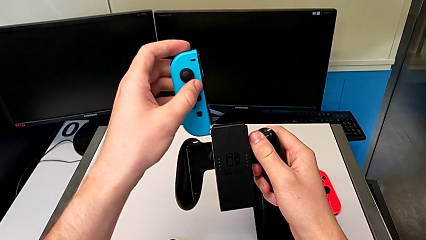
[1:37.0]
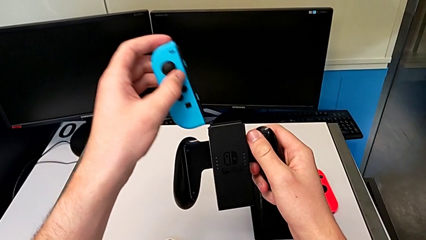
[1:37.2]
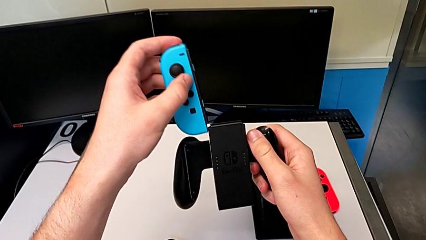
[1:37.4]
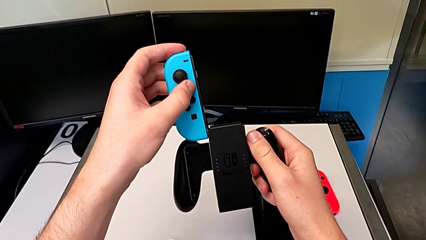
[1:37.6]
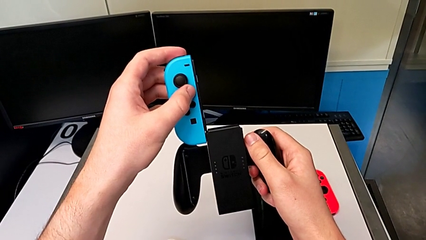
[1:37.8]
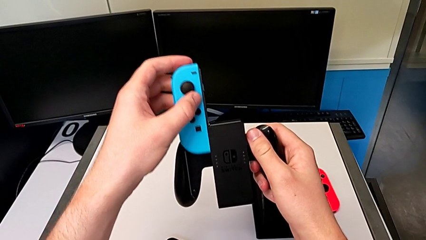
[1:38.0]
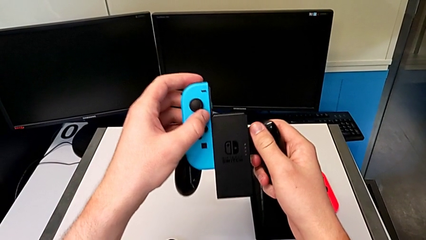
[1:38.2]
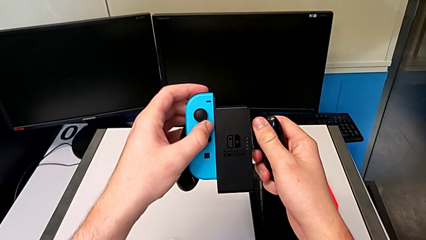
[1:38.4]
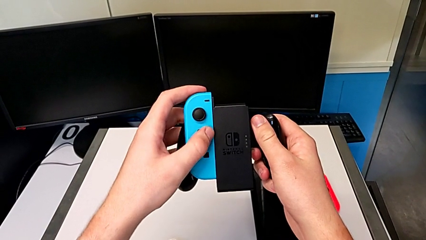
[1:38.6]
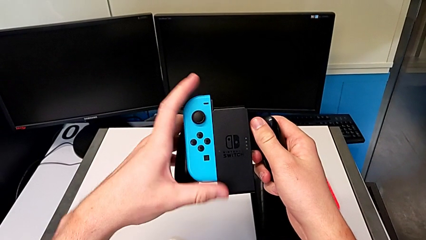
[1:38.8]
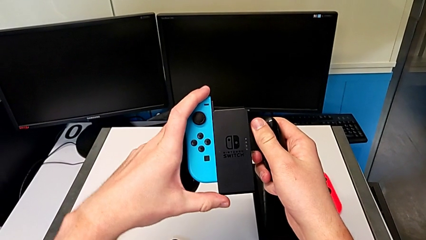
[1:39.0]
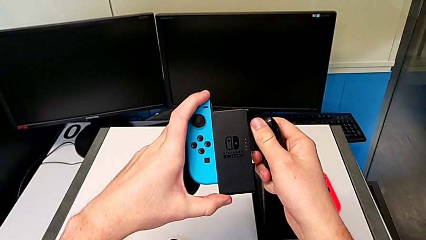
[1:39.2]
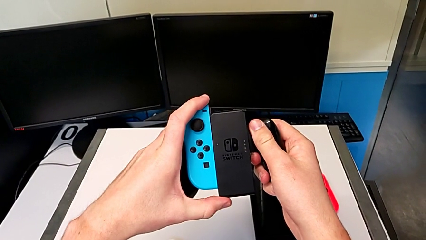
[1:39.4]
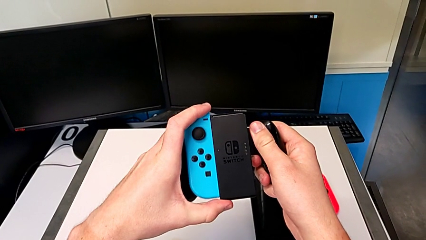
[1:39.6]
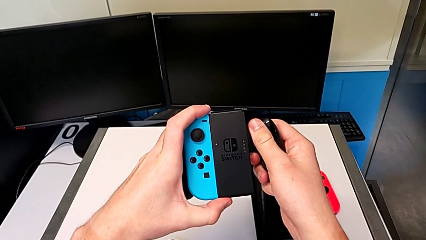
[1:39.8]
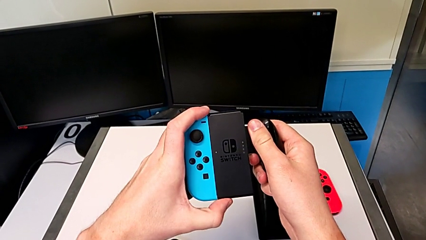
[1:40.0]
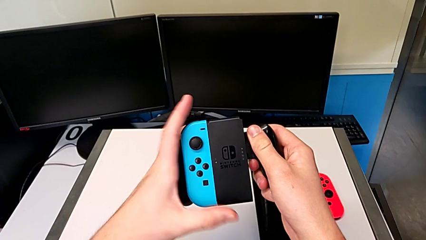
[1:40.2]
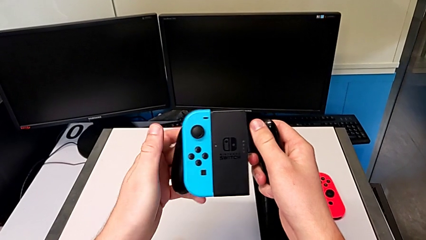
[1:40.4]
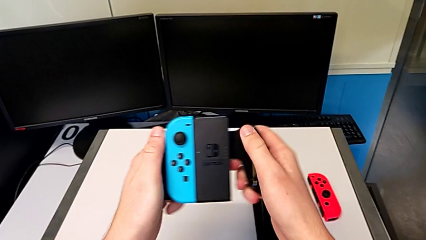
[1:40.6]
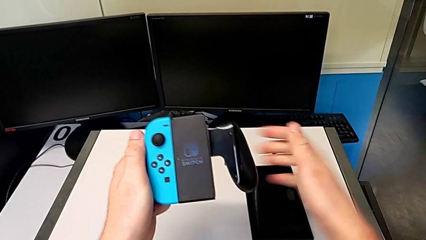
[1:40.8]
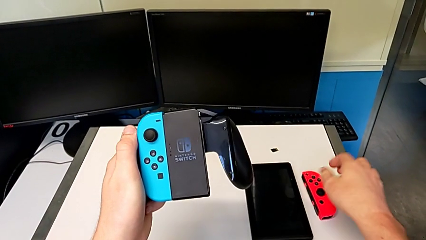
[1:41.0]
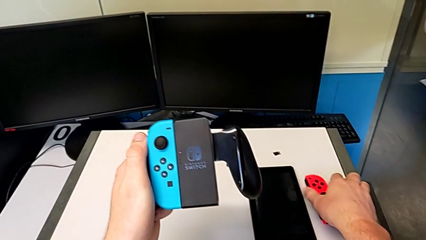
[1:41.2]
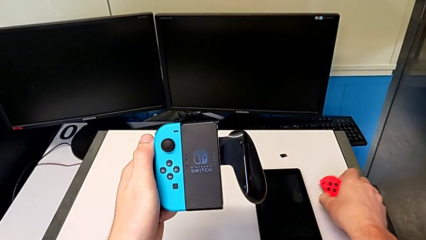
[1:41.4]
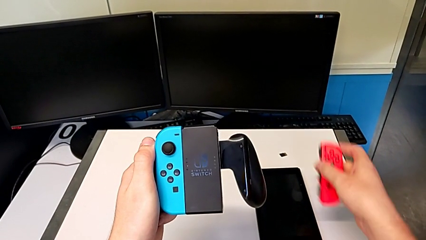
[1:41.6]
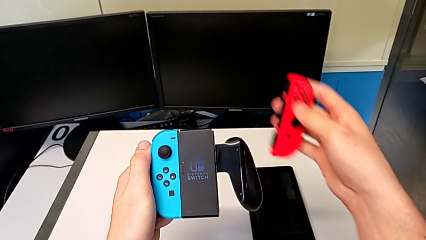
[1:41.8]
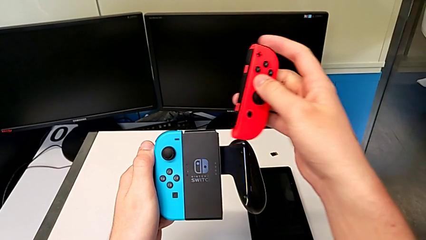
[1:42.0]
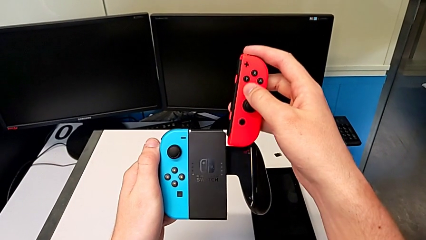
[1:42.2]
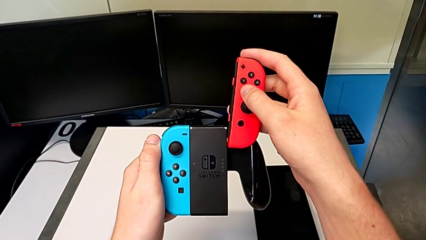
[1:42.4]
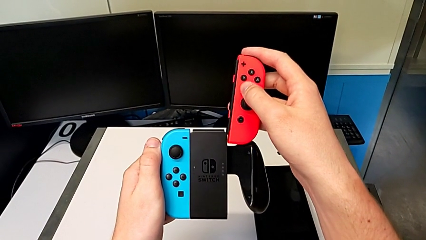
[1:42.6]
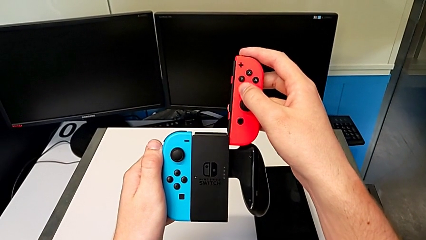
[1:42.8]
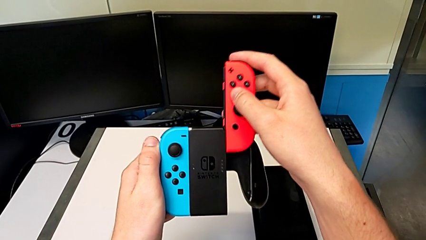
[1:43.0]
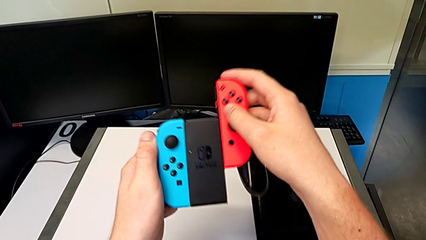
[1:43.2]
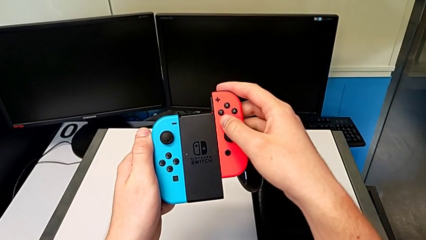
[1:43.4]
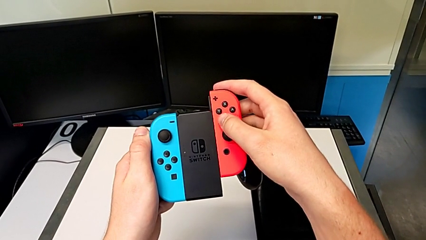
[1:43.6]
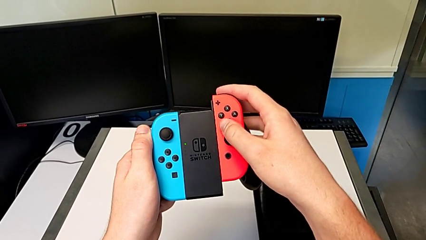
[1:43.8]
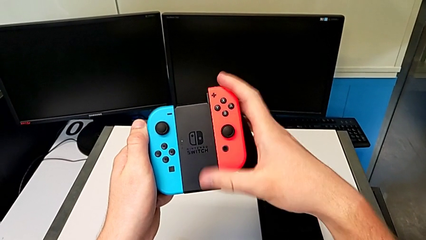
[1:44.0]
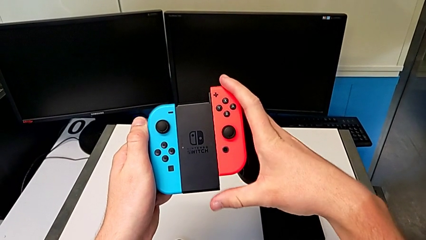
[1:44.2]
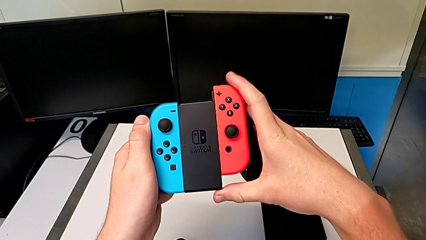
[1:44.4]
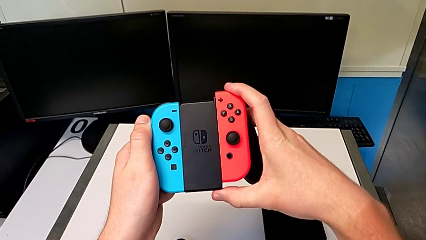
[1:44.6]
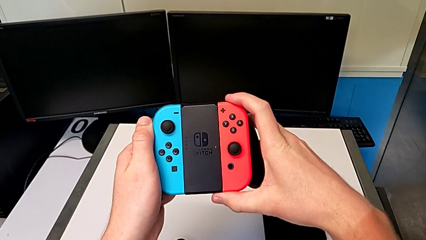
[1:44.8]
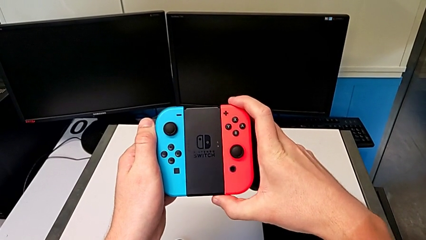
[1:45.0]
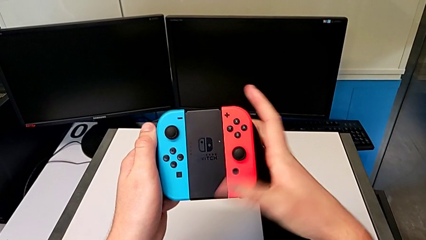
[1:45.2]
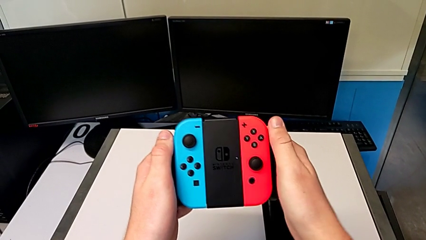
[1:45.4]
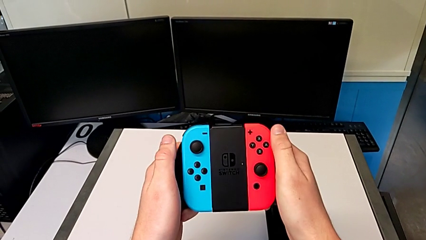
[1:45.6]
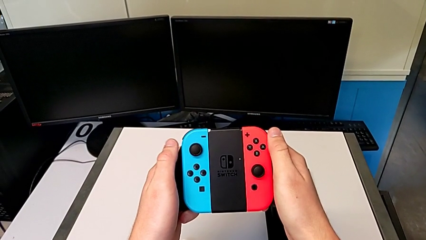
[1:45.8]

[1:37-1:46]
The camera wearer is changing to Joy-Con comfort grip mode. They slide the blue Joy-Con controller, grab the red Joy-Con controller and slide it.

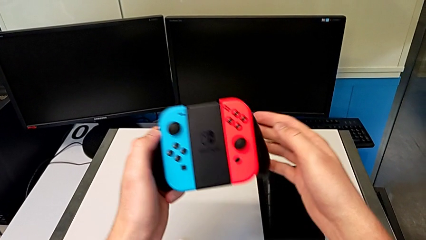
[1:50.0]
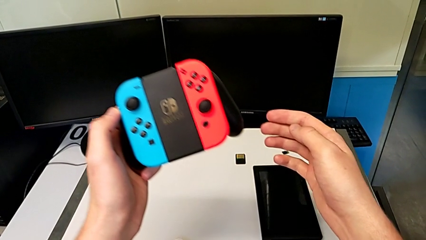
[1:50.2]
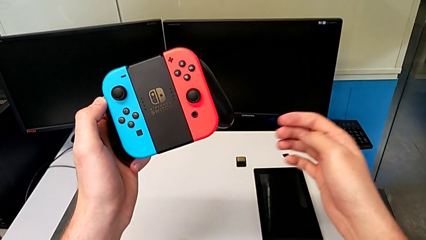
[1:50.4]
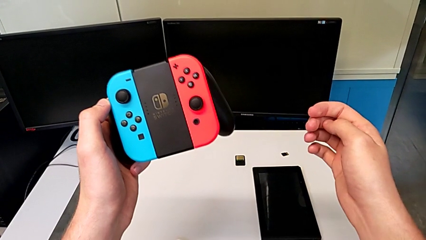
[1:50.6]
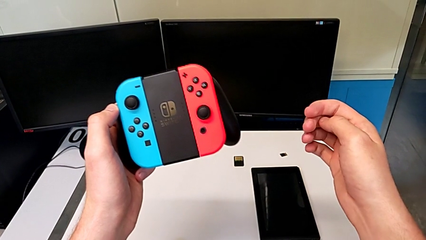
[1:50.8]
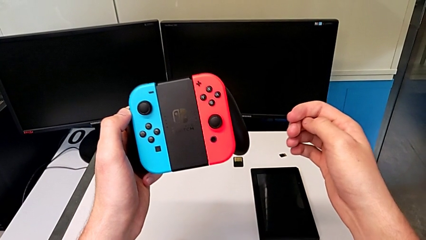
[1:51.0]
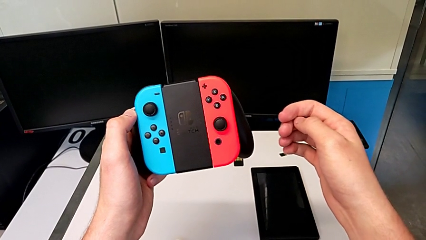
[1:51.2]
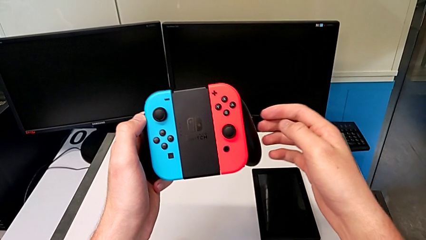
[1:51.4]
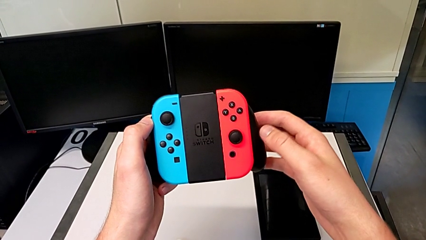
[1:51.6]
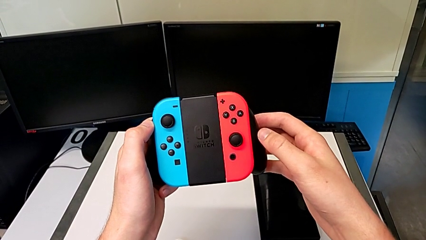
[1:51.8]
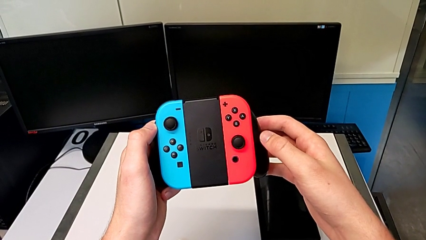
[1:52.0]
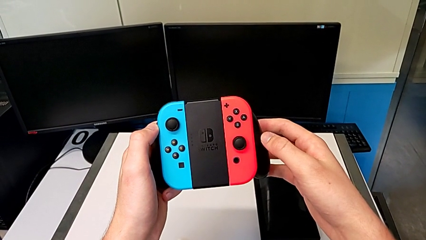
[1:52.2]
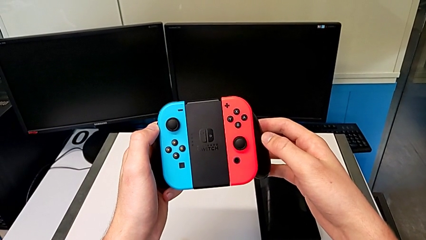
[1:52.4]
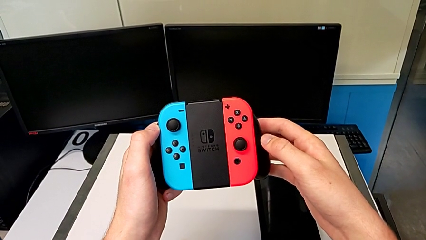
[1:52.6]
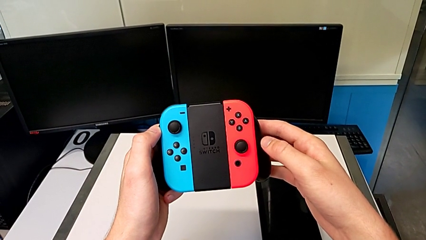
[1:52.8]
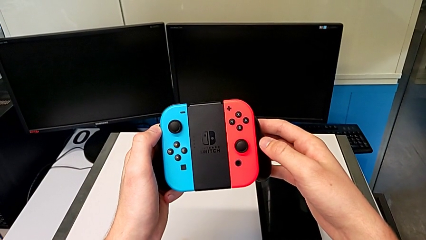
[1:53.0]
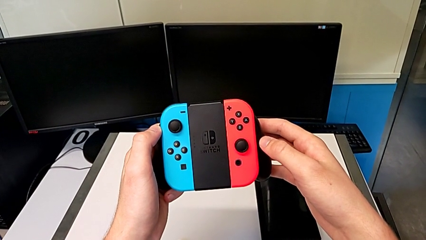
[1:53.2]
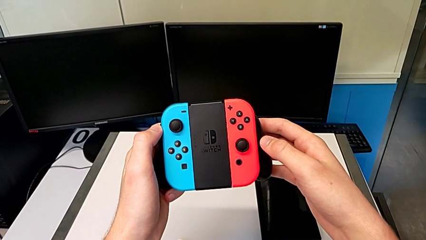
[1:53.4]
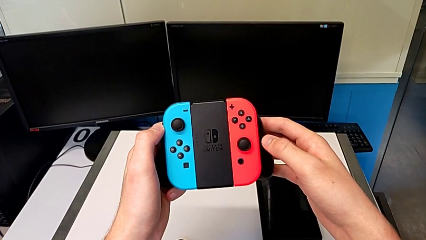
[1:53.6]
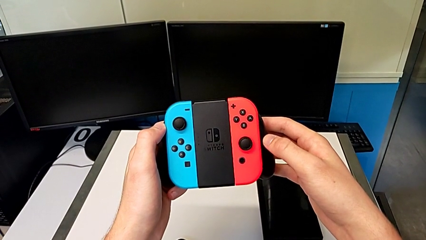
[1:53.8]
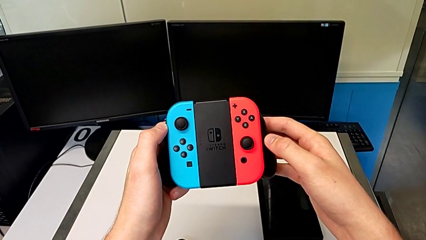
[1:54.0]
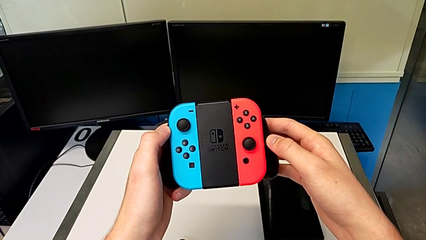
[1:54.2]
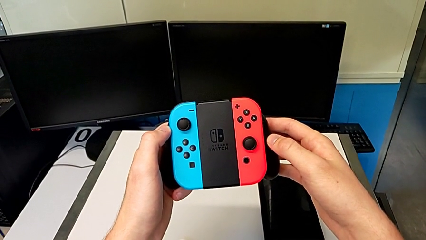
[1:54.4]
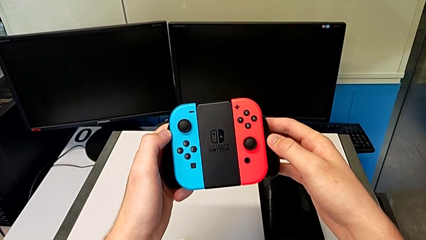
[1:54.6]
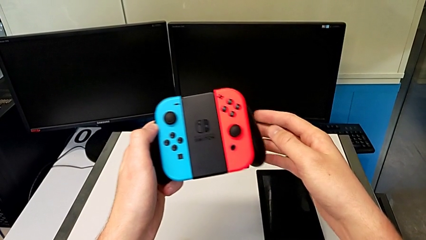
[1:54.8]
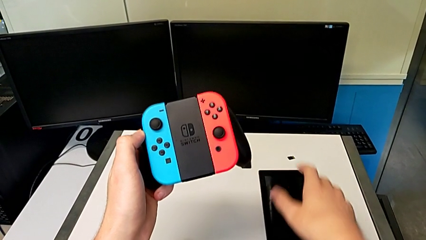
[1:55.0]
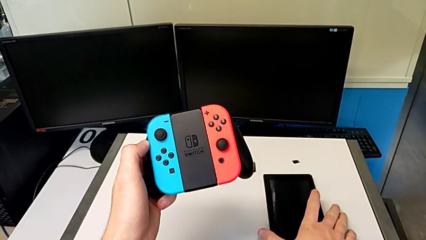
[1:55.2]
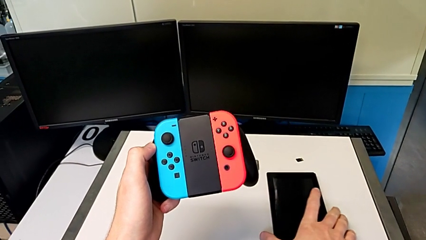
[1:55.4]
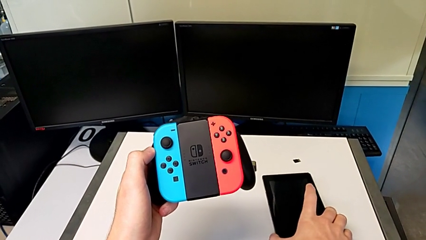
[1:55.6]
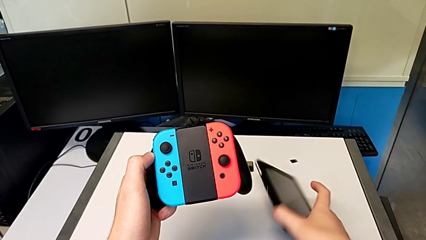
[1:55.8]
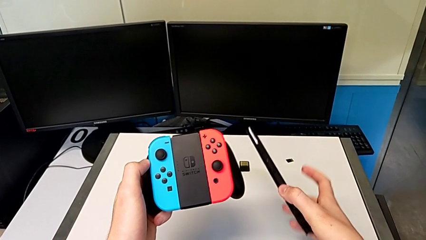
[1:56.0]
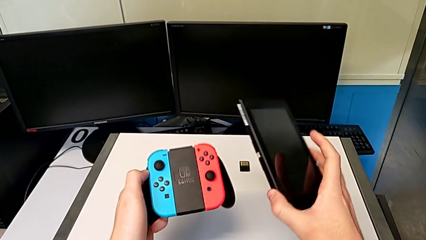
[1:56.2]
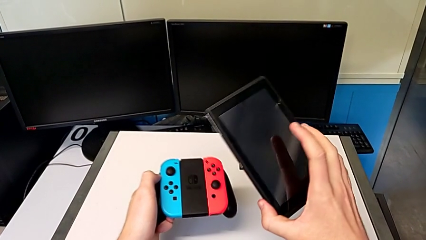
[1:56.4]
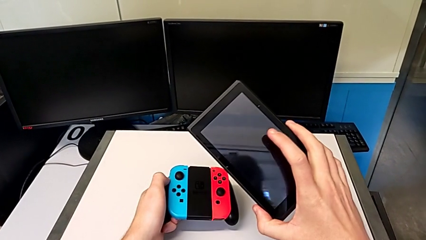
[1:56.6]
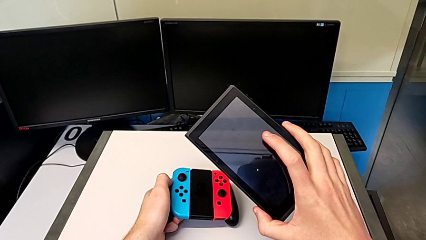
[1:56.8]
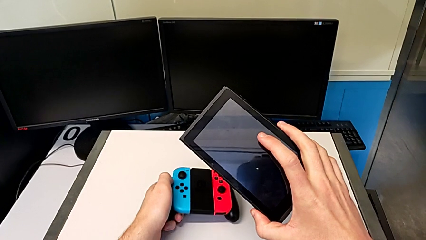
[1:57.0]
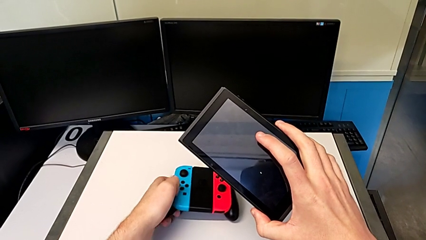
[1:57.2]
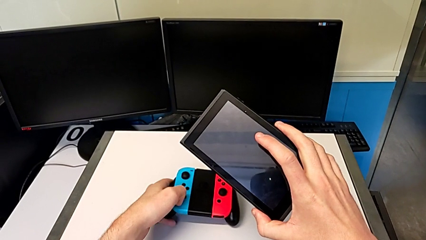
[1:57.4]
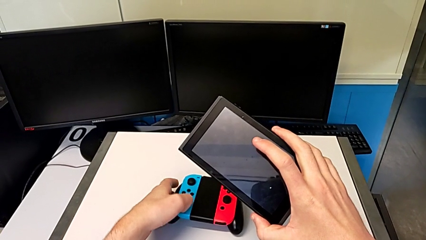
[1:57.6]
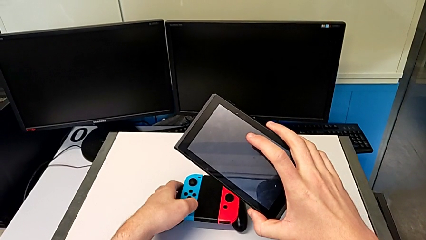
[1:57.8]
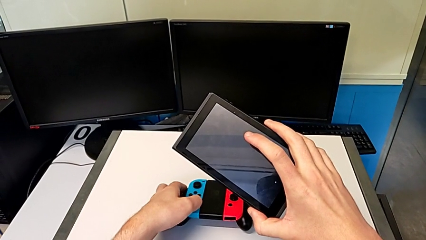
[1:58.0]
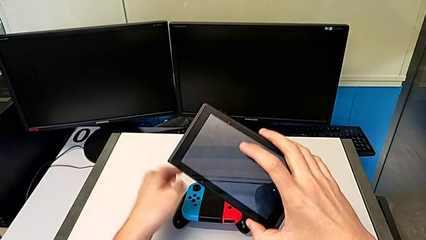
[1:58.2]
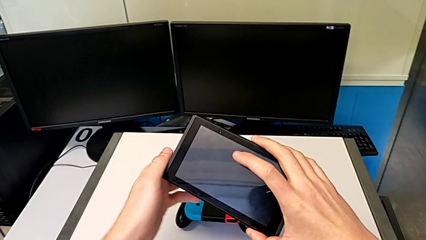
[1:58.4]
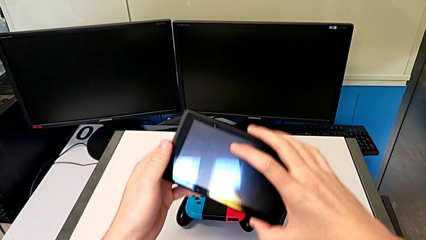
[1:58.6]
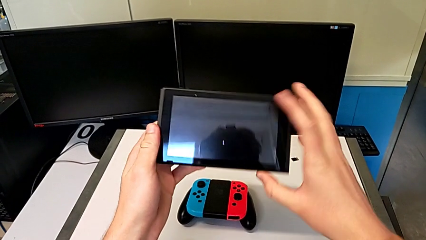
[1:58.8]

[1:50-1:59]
The camera wearer is standing the Nintendo Switch. They lift the Joy-Con controller, grab the Nintendo Switch and place the comfort grip.
